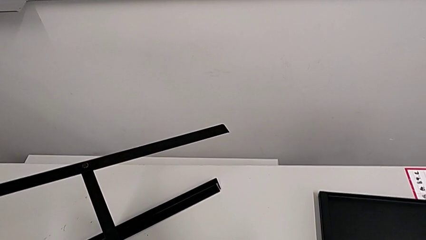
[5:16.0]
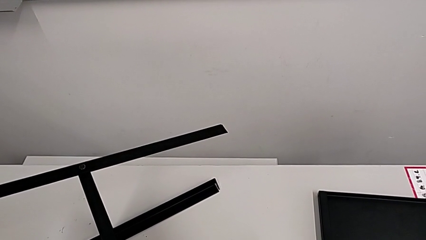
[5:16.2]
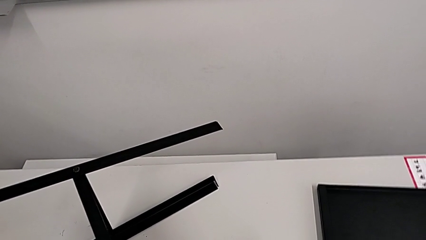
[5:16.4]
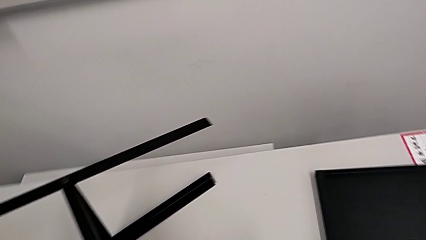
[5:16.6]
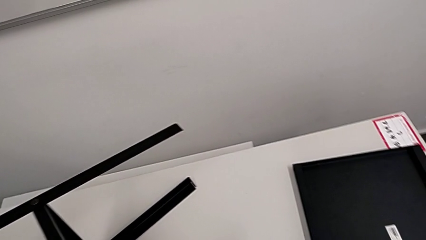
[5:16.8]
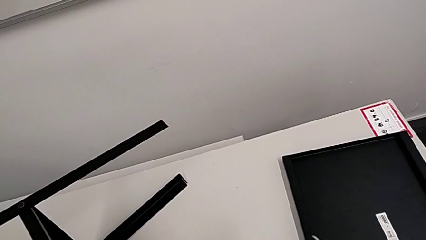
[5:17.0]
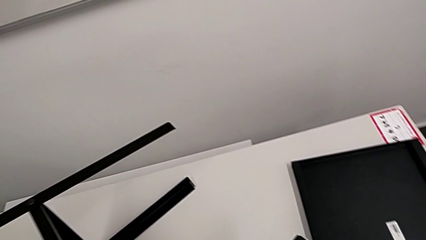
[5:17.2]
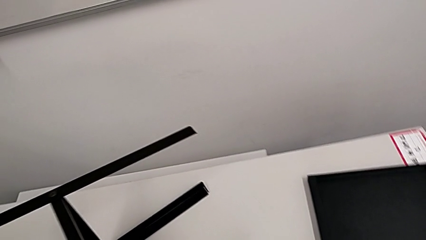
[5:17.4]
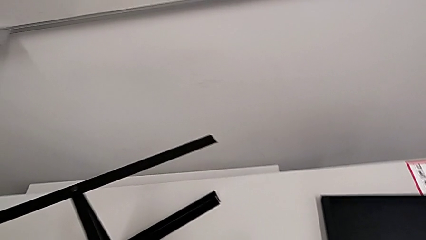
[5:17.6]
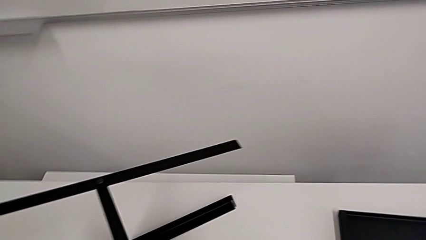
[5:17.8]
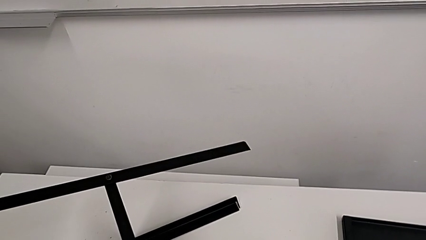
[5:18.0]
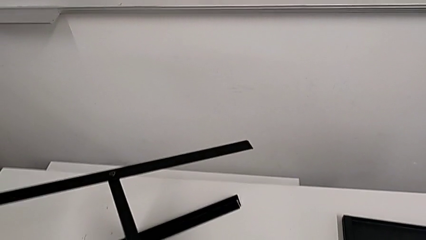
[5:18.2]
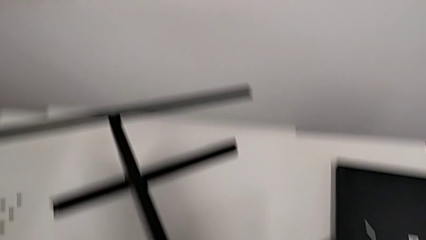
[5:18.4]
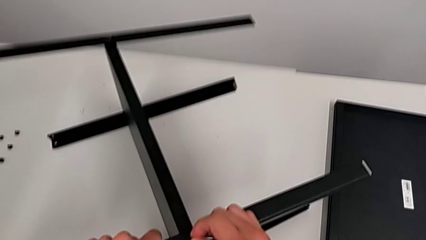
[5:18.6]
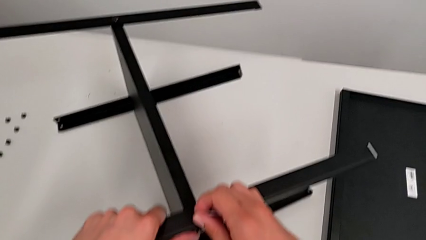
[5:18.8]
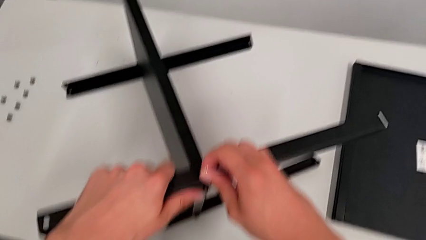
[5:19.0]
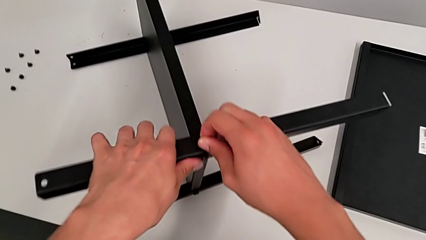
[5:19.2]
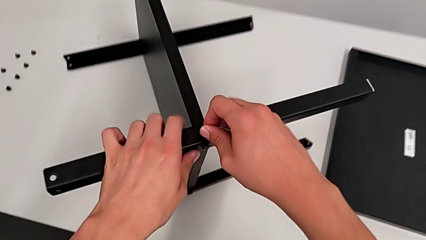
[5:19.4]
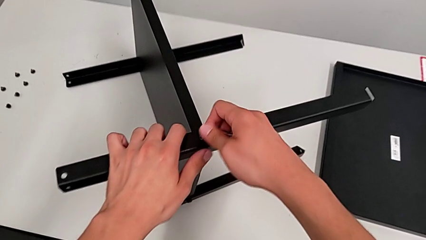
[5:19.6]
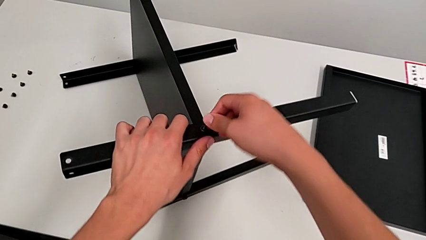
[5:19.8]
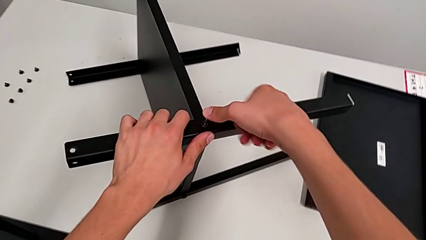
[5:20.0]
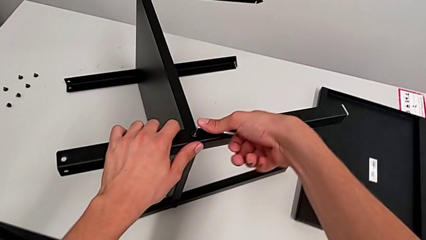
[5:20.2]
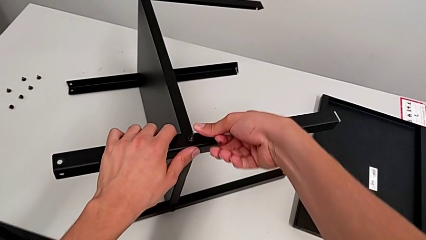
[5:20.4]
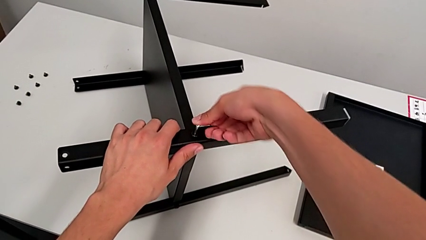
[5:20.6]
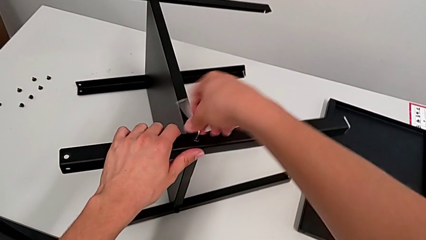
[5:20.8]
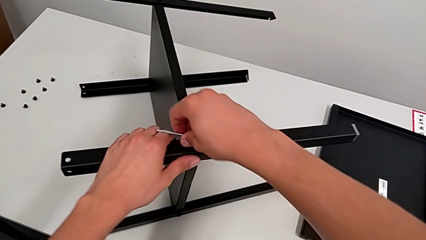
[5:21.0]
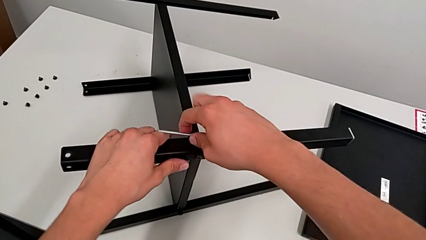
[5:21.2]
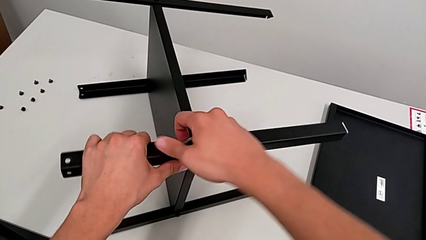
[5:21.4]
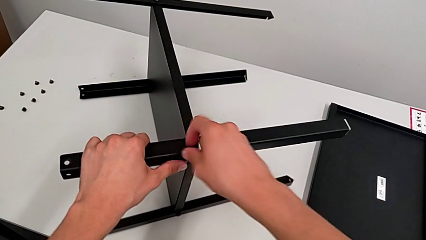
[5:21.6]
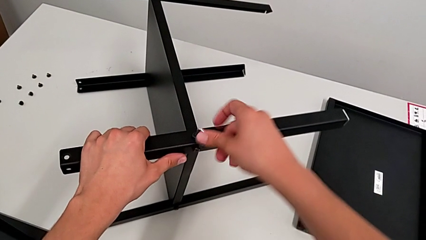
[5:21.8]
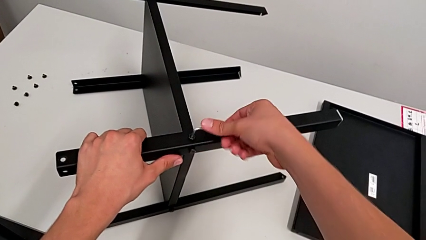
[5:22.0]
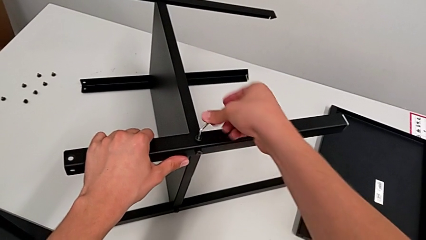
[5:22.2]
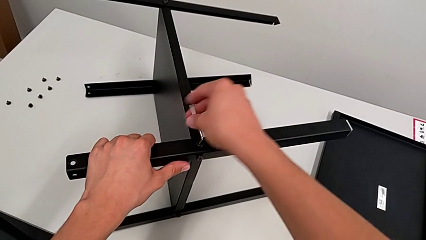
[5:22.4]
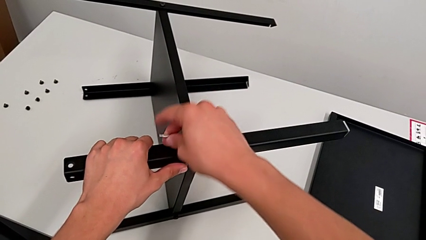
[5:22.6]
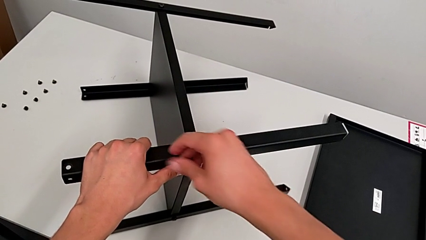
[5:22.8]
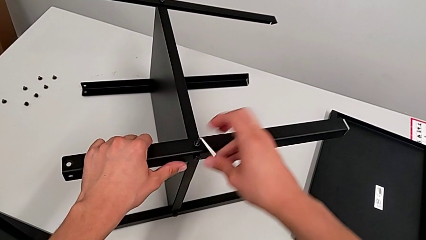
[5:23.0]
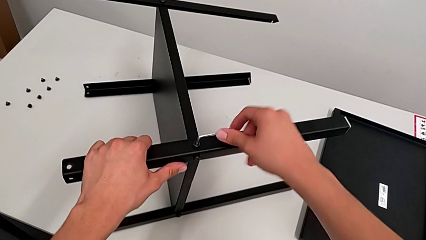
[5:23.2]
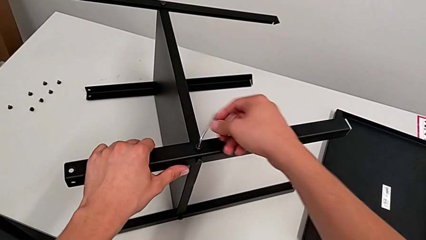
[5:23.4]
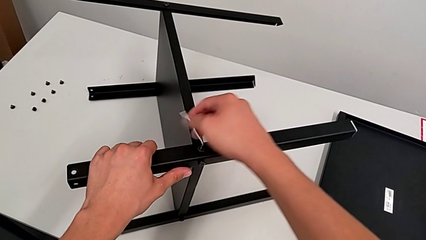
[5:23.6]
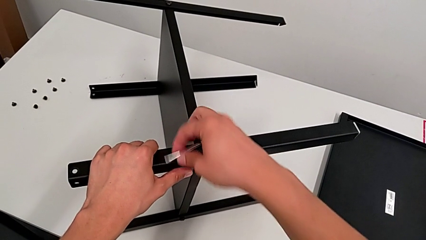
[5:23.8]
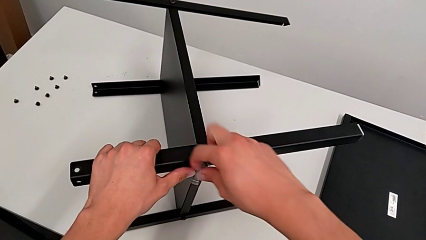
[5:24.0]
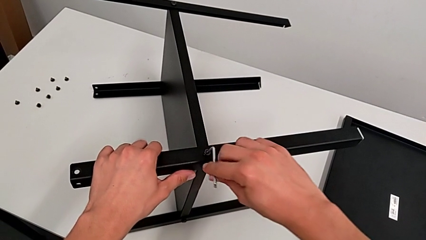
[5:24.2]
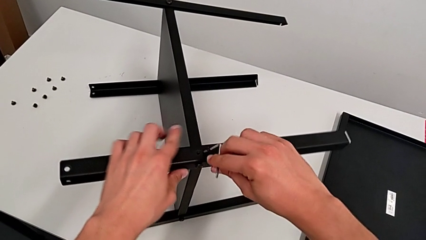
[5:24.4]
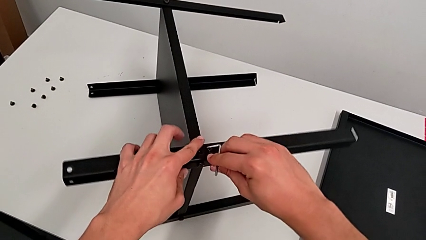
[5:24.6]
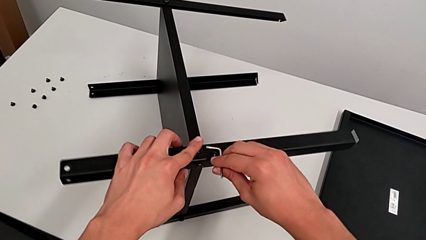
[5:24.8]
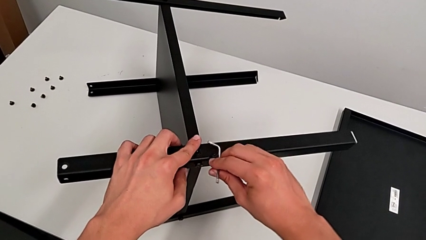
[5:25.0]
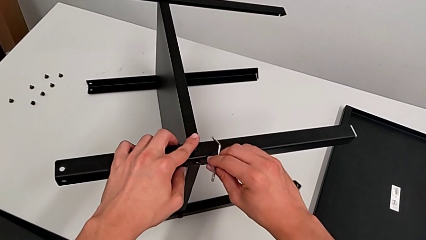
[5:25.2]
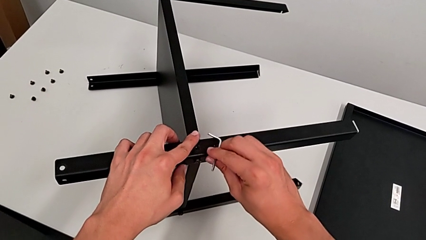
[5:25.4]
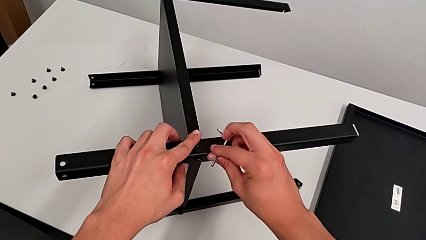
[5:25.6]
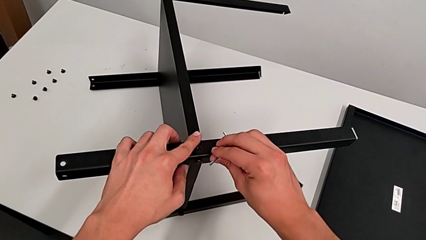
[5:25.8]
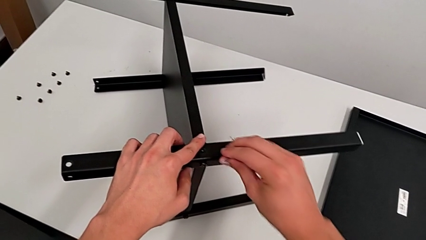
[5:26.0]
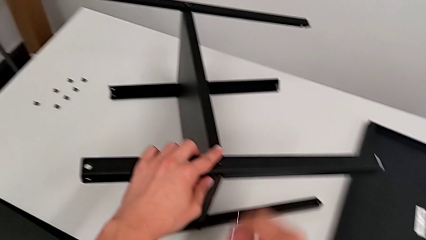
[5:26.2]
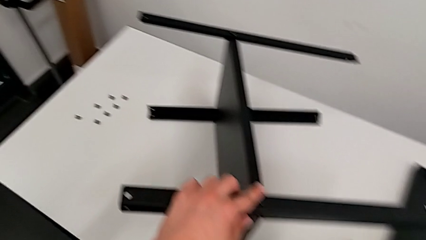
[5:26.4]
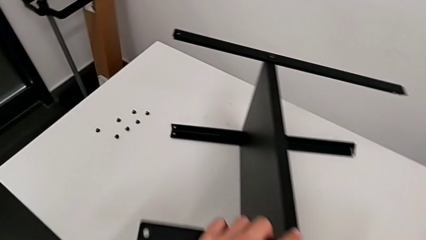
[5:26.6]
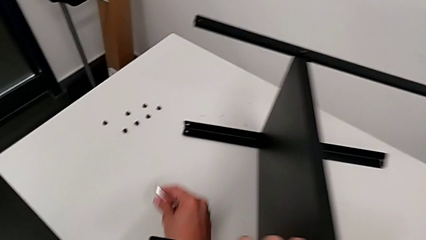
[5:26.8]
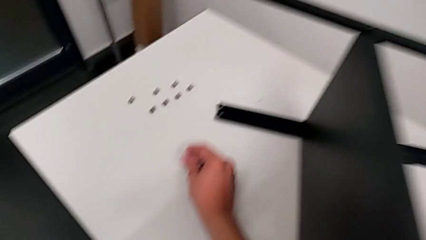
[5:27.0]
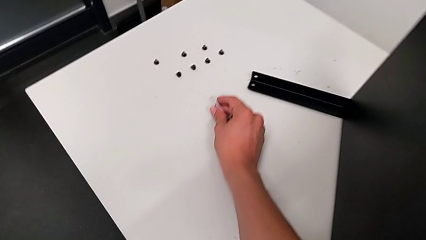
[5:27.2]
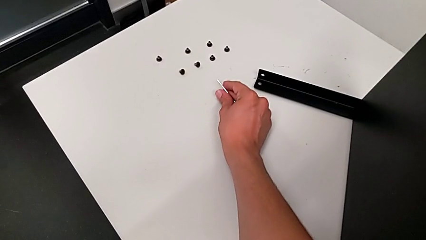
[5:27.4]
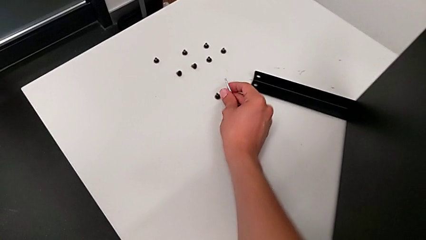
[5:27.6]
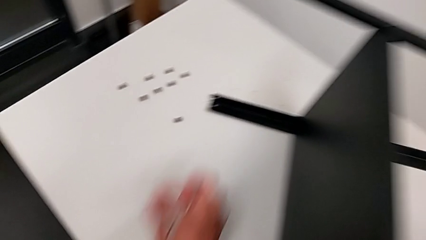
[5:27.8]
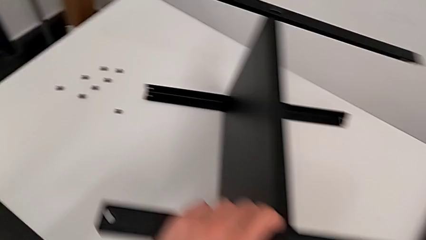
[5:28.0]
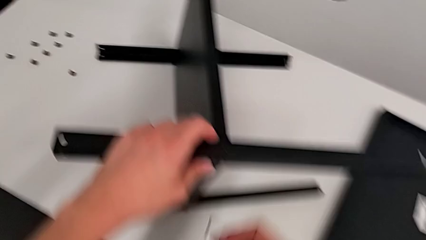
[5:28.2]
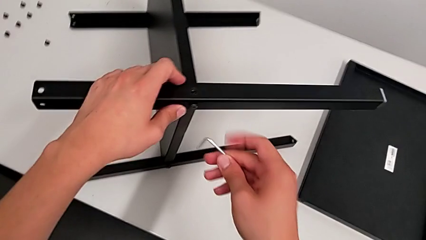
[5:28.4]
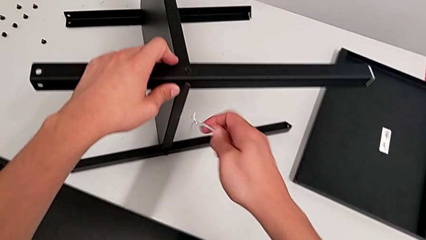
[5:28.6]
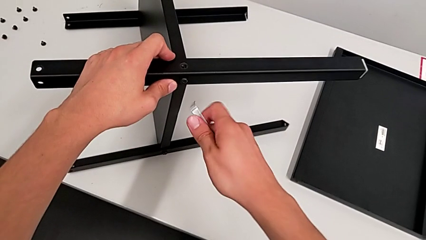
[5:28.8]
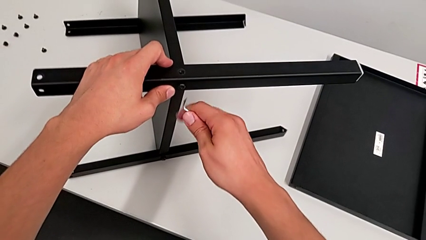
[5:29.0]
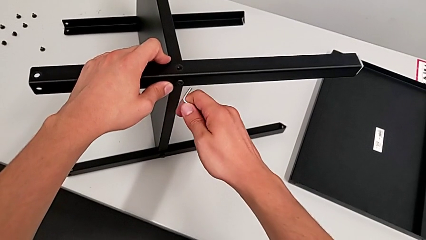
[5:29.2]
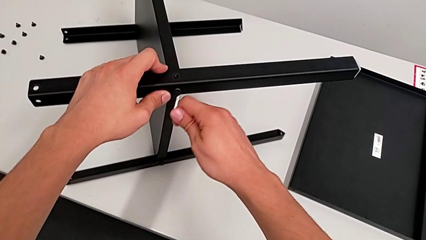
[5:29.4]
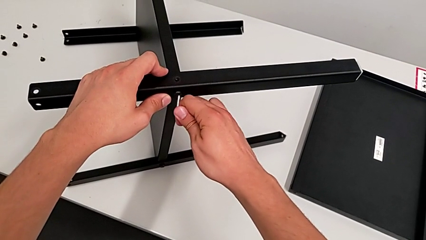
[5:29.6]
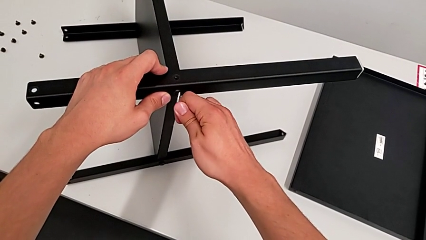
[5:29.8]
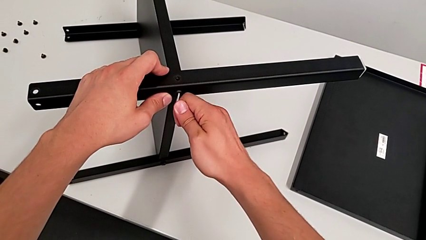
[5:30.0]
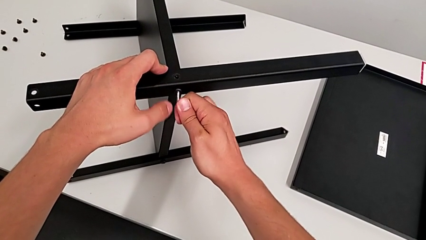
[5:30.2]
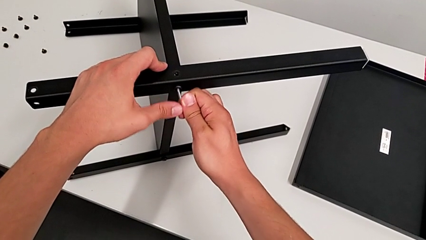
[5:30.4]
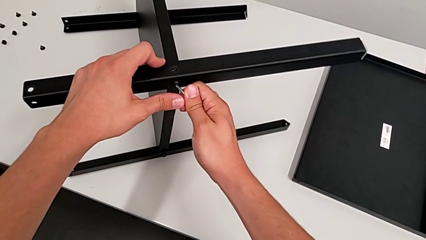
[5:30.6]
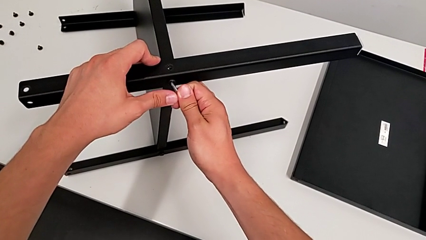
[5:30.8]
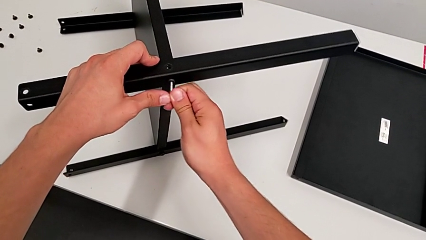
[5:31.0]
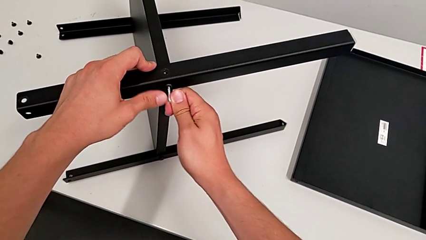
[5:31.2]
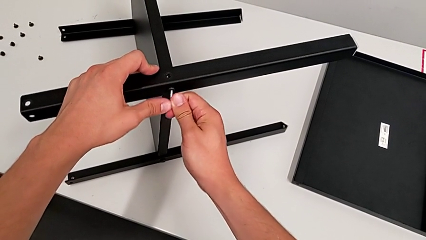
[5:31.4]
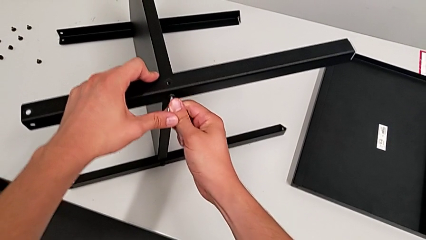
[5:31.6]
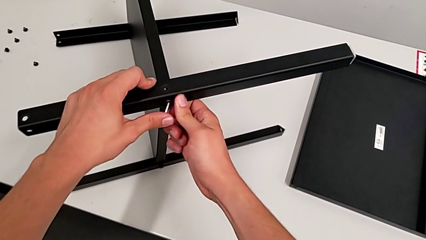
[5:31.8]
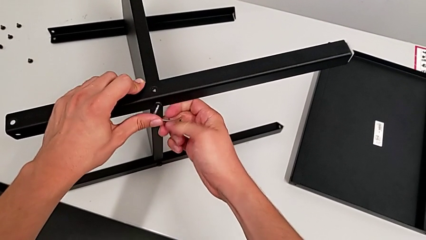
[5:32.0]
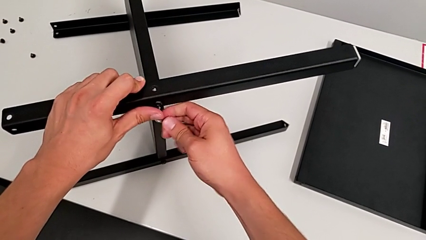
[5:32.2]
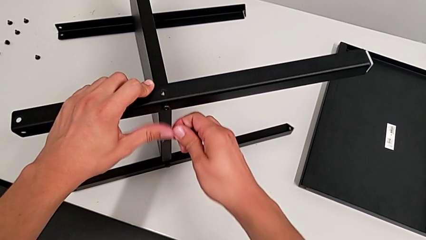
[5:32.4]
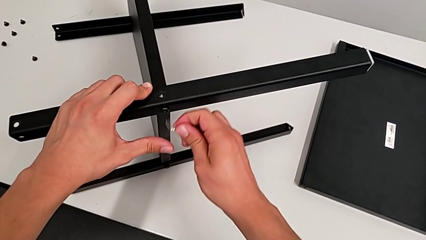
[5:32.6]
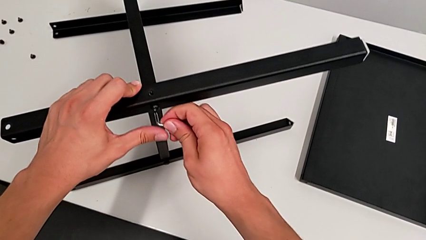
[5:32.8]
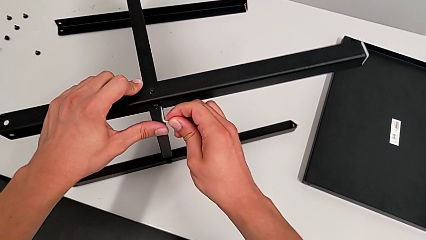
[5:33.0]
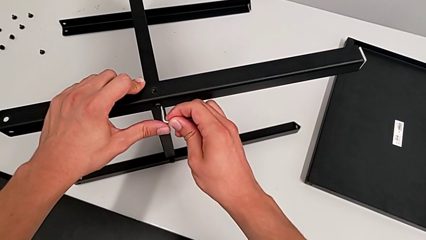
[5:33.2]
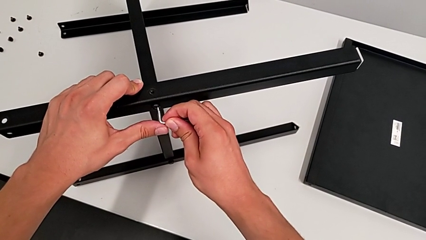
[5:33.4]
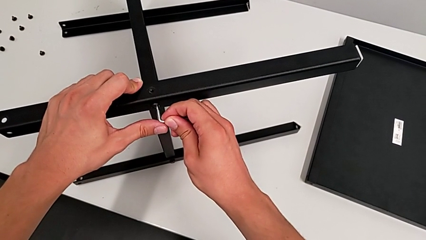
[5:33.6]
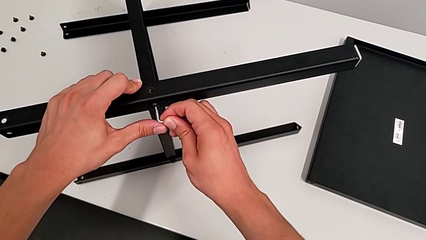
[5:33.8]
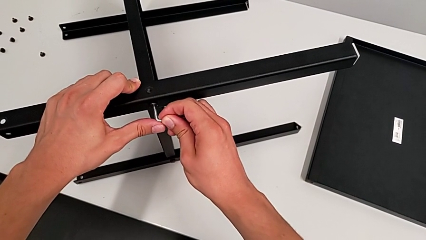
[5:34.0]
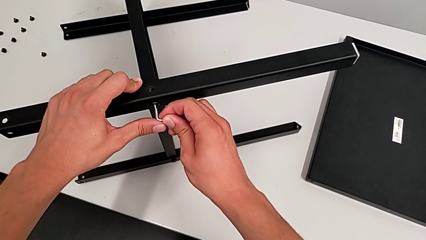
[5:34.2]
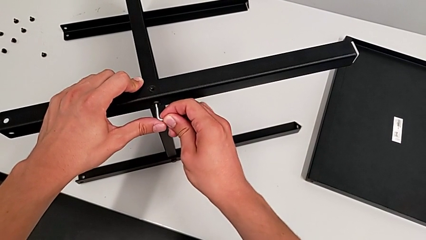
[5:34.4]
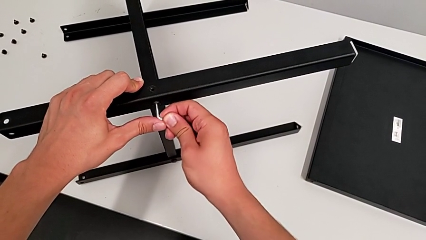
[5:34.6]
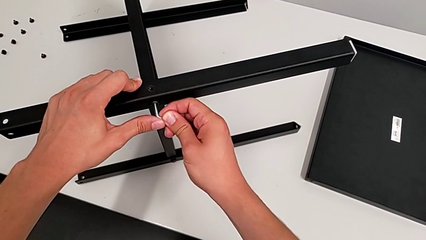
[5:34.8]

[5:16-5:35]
The camera wearer is disassembling the first leg from the bottom shelf. They keep inserting the Allen wrench, unscrew the hex socket head, withdraw the Allen wrench, disassemble the hex socket head, place it, approach the hex socket head and insert the Allen wrench.
